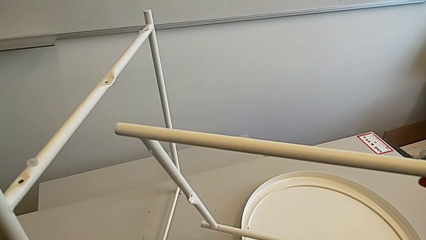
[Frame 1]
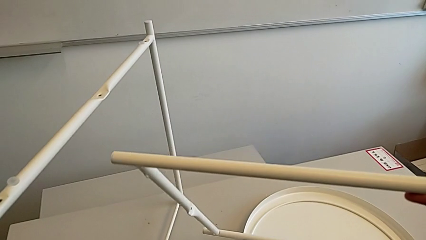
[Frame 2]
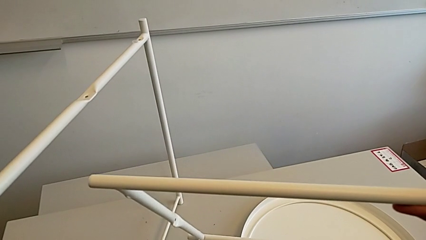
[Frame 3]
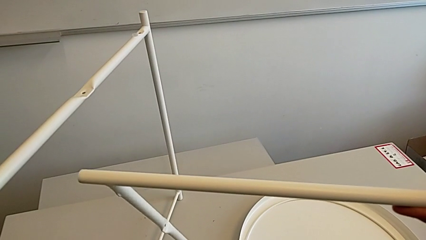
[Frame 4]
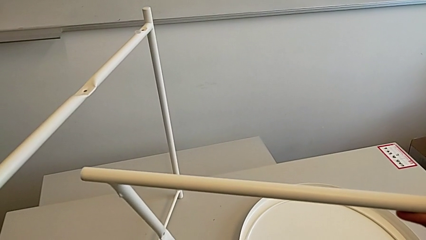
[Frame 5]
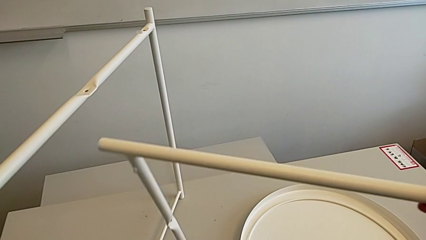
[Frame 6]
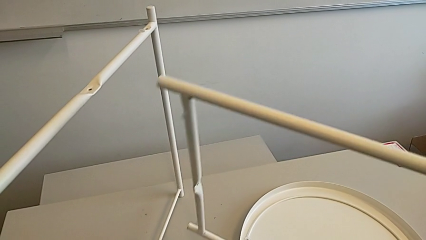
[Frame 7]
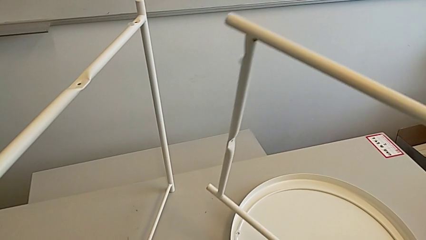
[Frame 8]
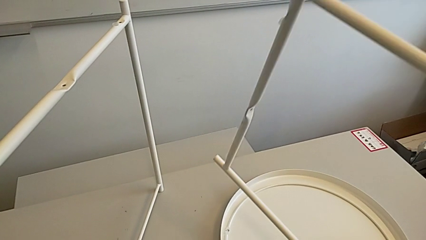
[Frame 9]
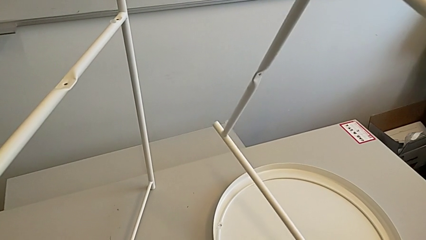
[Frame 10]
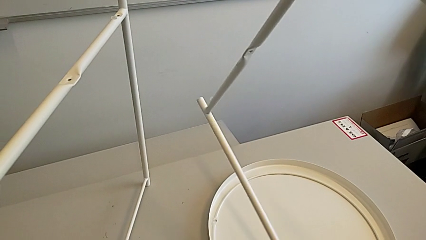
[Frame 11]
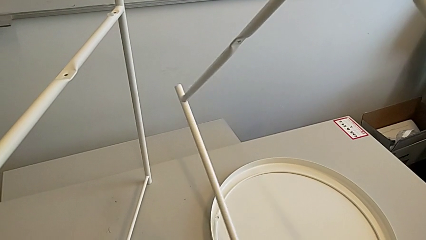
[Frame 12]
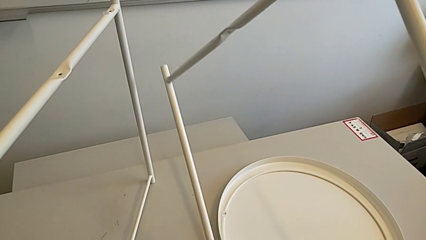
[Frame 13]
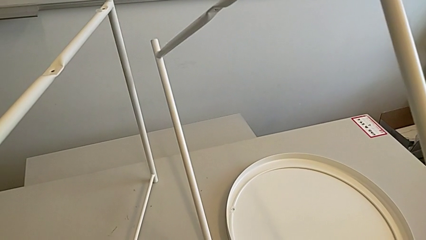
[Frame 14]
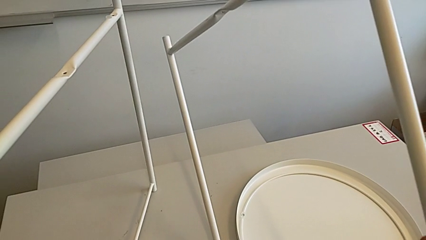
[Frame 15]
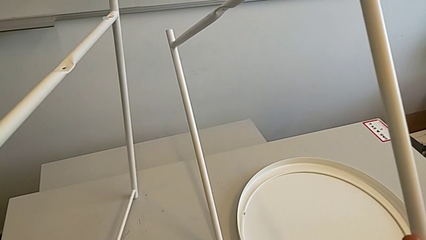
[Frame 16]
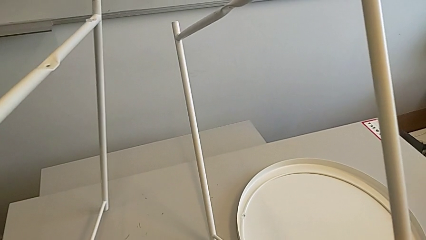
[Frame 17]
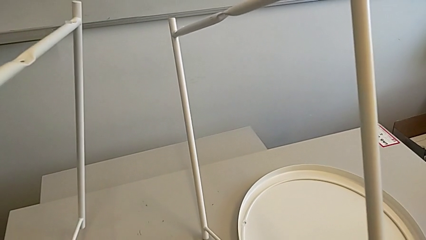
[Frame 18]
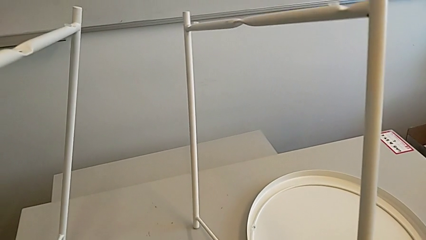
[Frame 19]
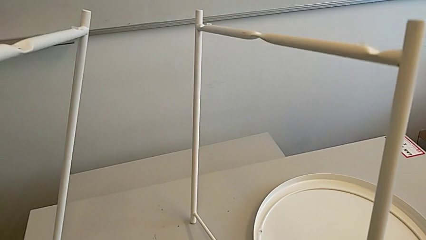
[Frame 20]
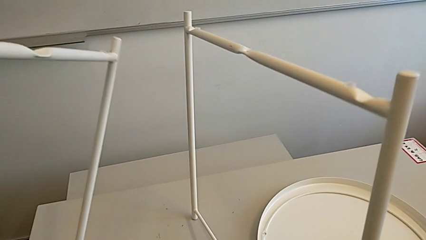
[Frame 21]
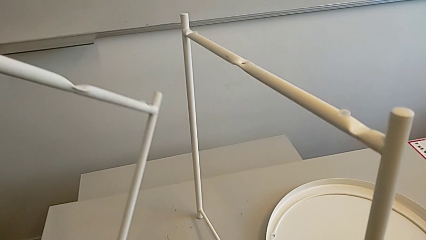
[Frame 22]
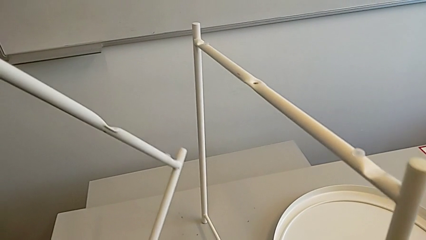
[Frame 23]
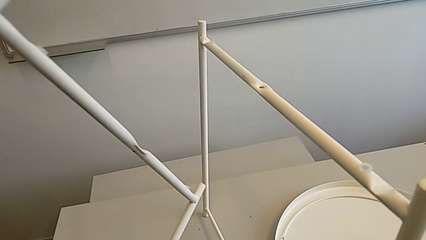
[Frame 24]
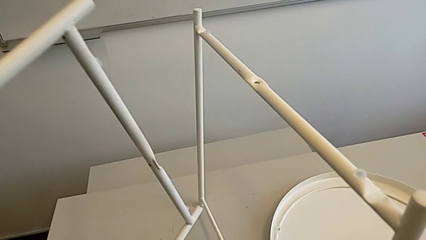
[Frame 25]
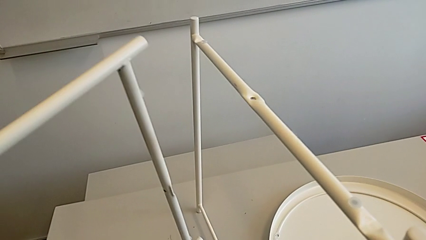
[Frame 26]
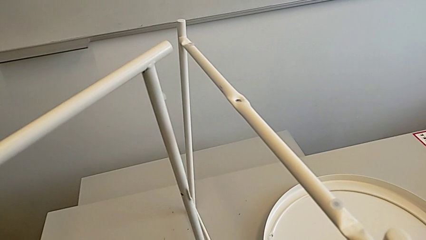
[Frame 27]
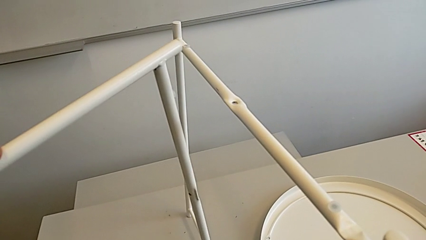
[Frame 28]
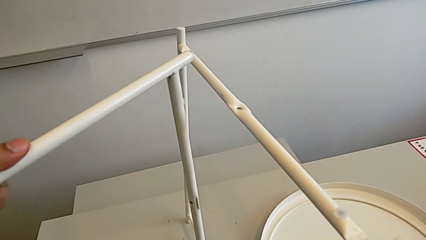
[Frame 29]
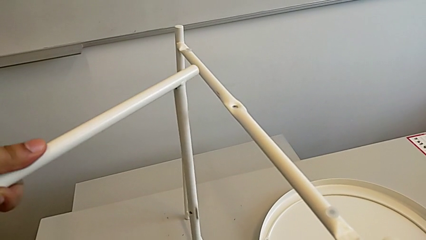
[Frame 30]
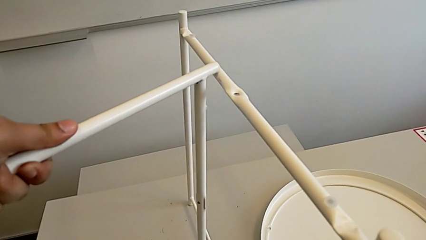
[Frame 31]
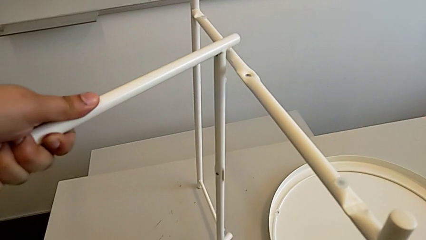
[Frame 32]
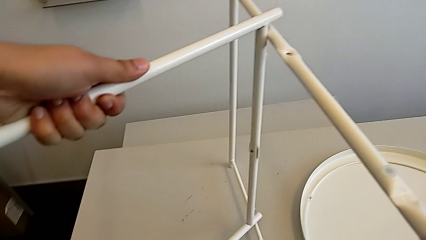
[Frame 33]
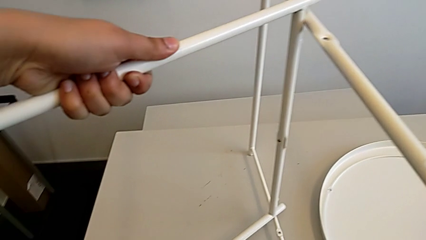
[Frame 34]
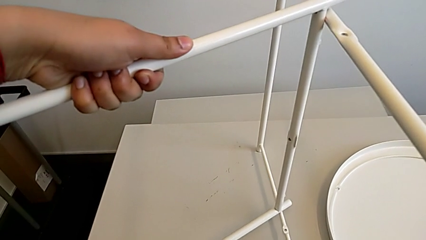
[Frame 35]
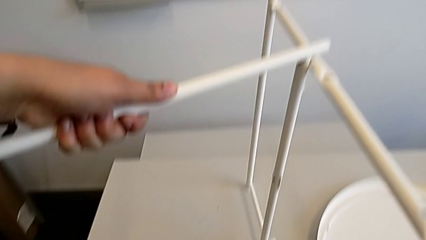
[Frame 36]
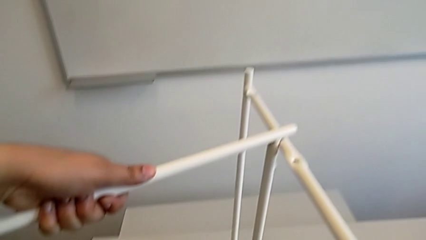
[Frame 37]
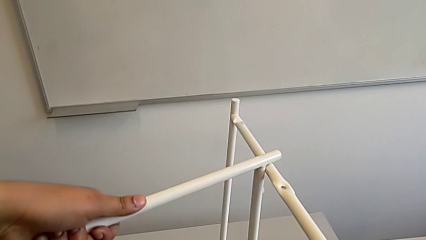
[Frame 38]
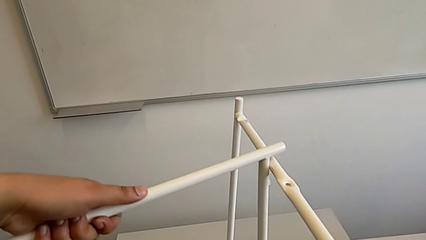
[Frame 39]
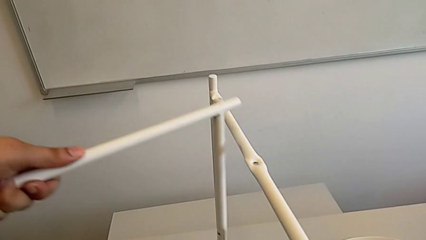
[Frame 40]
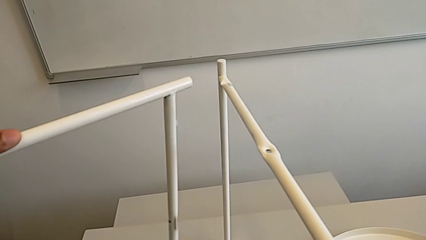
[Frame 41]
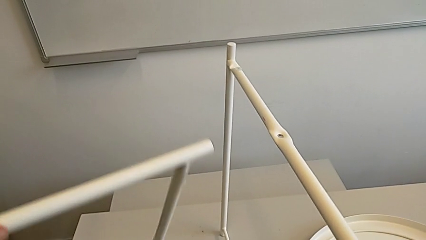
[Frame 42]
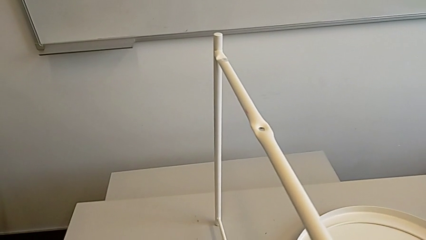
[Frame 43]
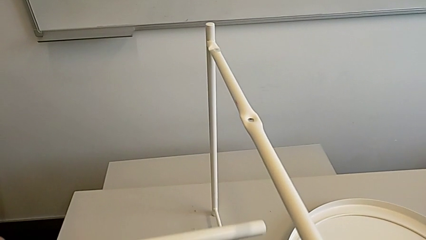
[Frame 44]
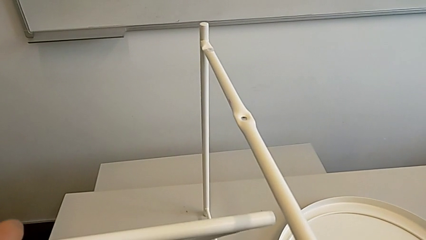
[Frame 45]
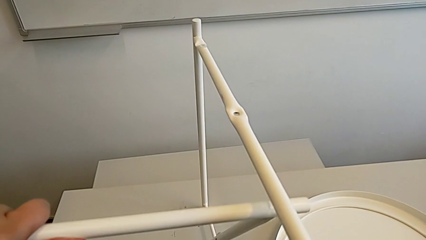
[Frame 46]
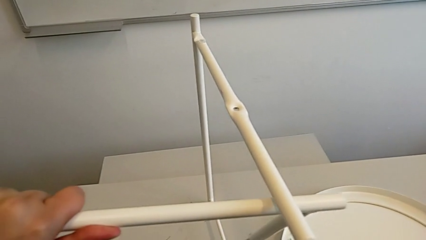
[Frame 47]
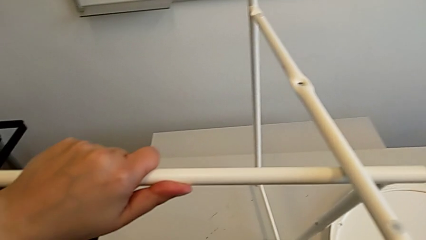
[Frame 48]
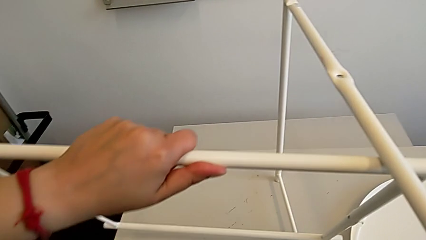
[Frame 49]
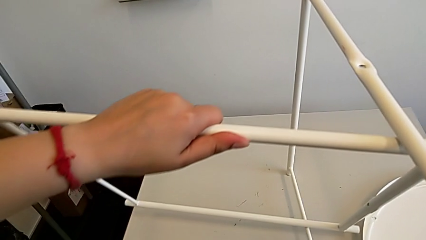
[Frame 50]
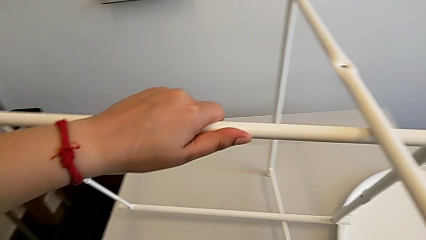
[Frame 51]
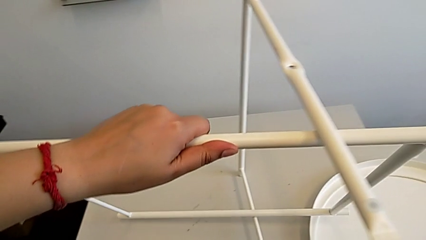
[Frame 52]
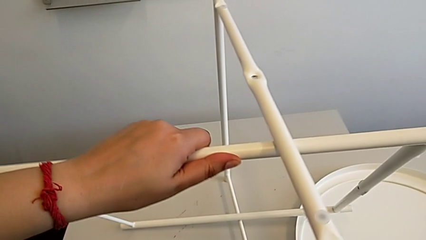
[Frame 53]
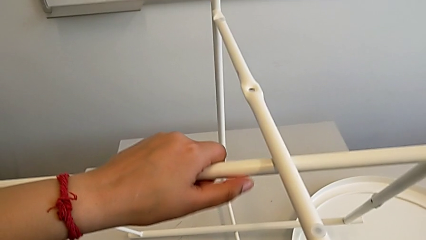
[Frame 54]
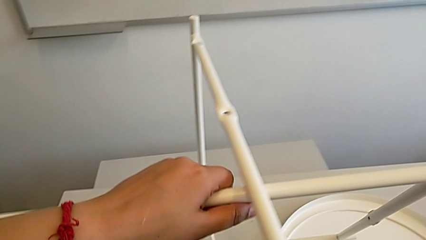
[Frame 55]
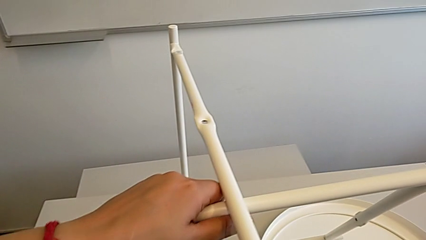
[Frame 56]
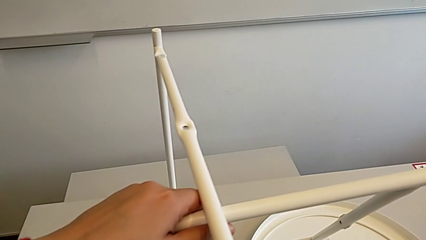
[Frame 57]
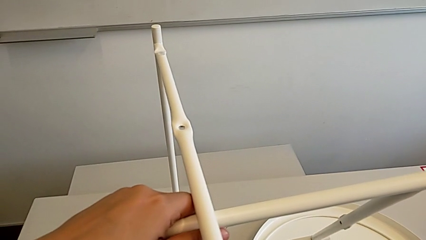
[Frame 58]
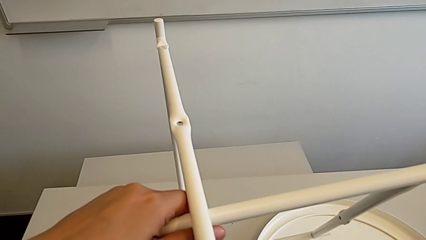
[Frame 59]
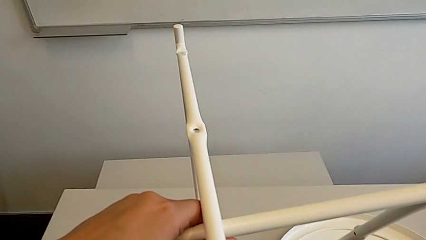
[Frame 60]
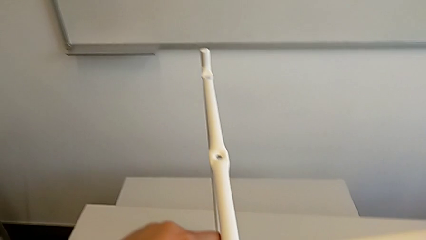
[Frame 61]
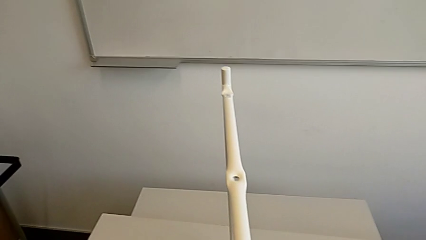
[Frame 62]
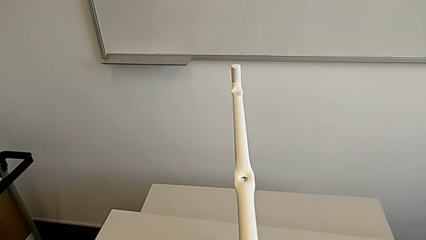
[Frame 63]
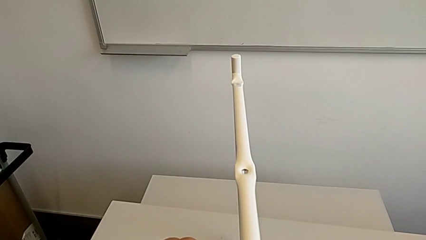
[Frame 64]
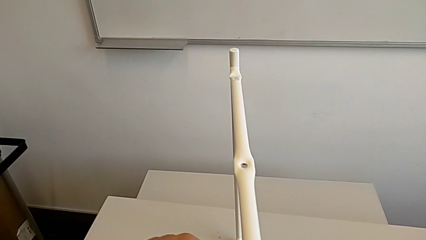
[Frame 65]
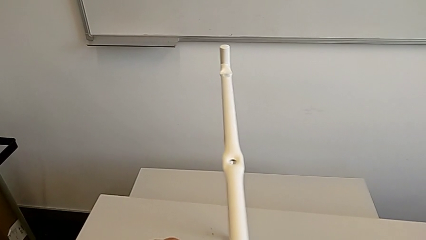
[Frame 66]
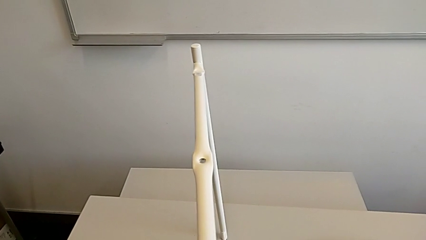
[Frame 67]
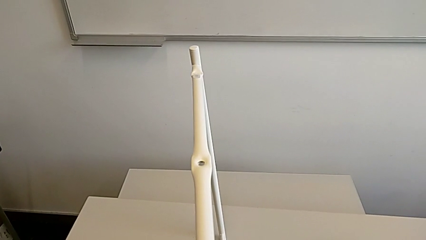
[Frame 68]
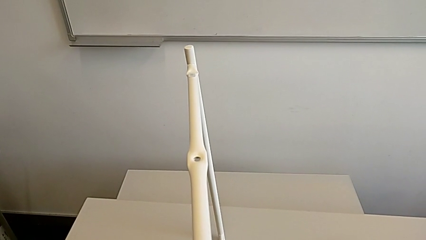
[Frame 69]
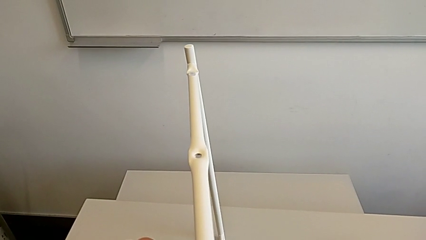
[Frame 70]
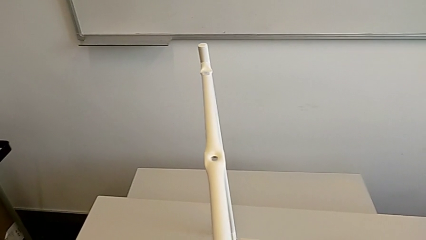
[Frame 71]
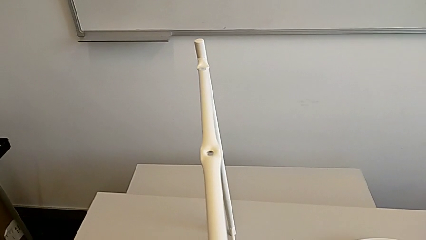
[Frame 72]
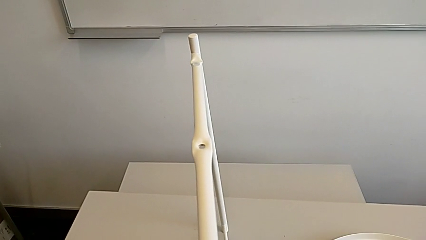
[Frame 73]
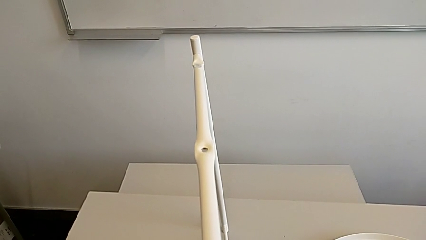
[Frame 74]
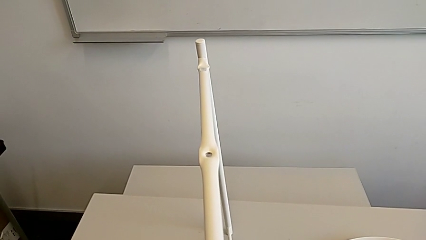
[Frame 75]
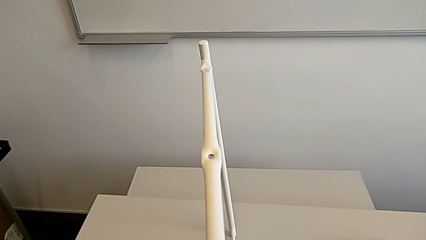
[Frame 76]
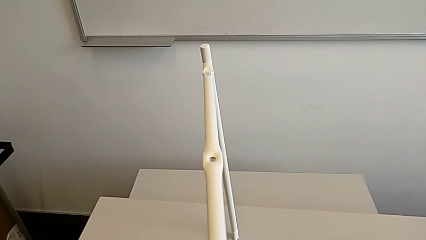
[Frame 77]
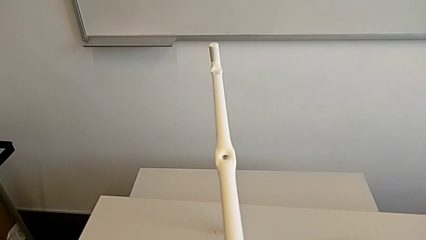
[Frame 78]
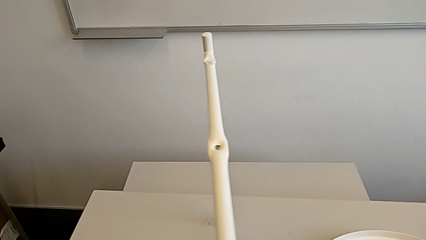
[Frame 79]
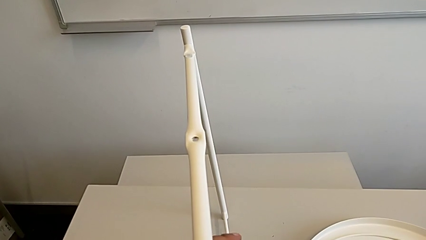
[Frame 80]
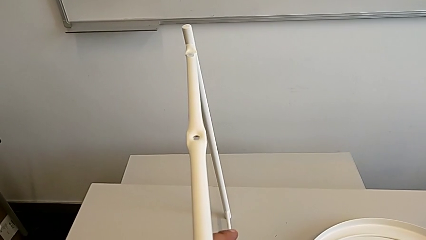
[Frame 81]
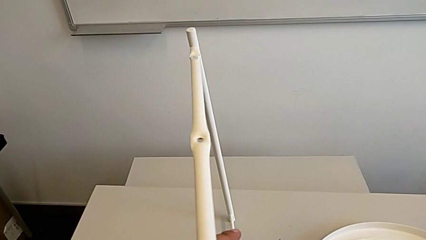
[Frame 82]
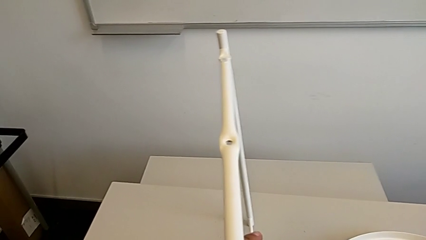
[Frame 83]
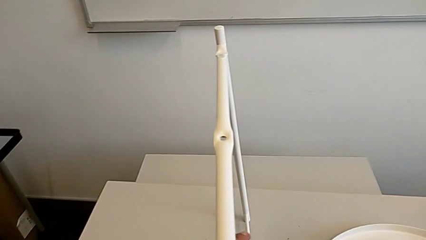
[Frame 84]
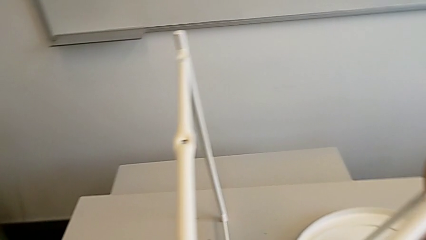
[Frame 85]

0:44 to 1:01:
The camera wearer is assembling the base. They rotate the leg, place it, rotate the left leg, inspect the leg and align it twice.
